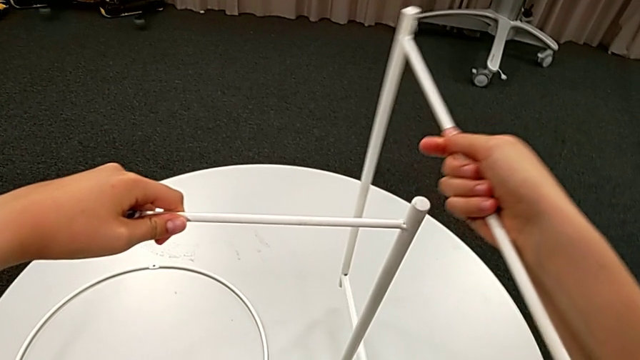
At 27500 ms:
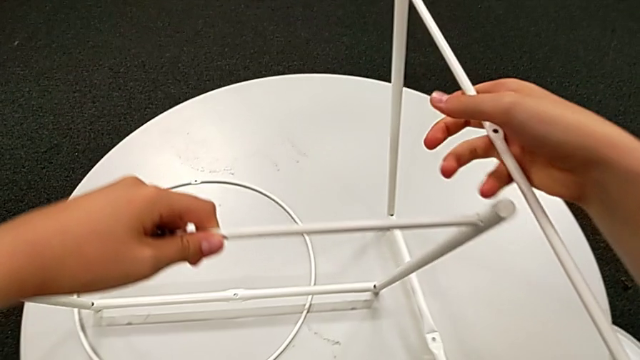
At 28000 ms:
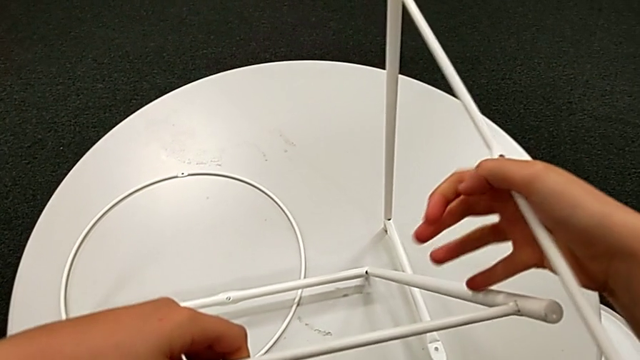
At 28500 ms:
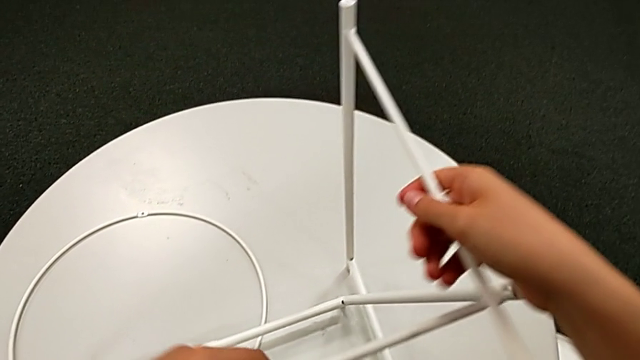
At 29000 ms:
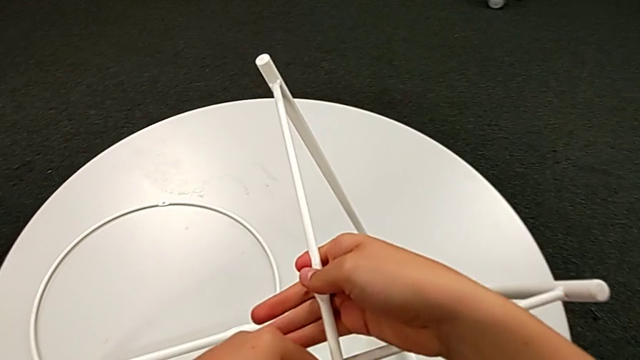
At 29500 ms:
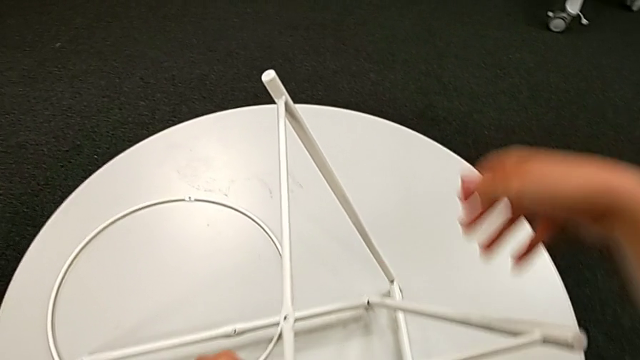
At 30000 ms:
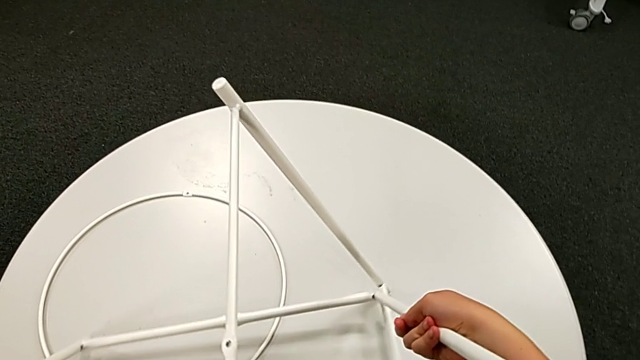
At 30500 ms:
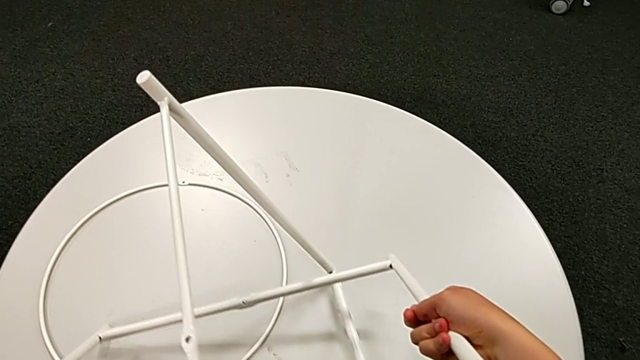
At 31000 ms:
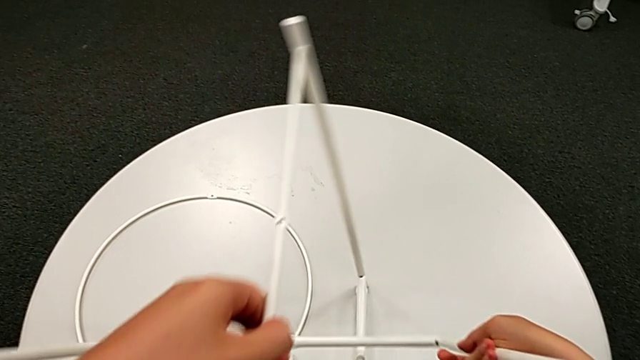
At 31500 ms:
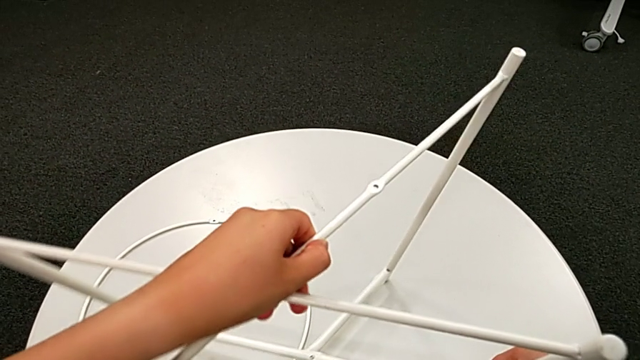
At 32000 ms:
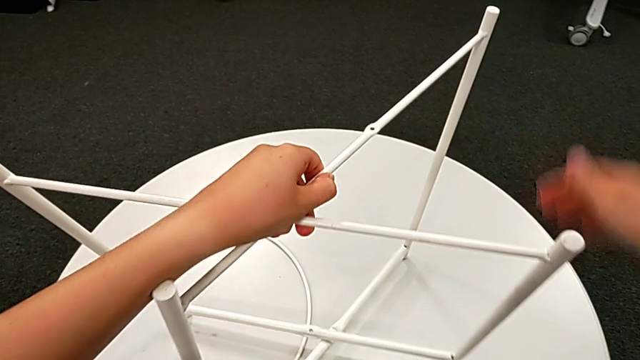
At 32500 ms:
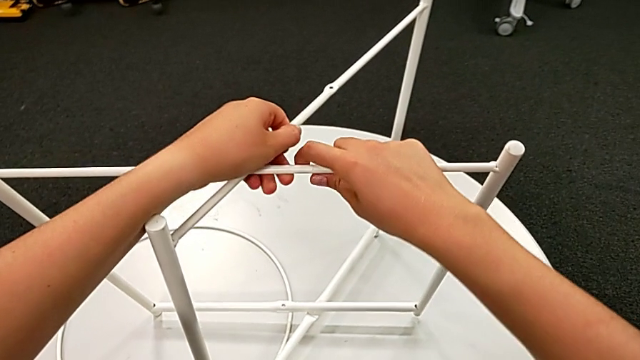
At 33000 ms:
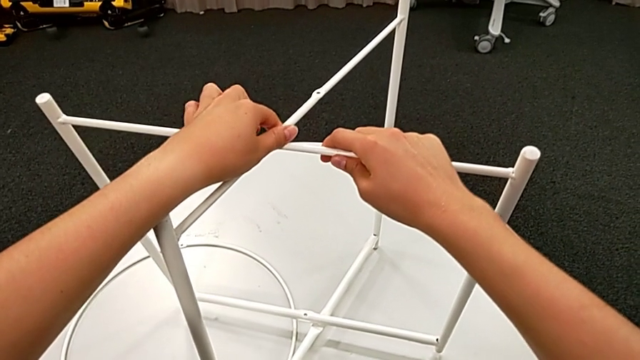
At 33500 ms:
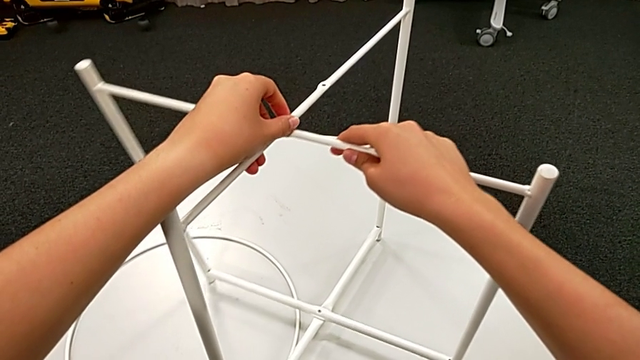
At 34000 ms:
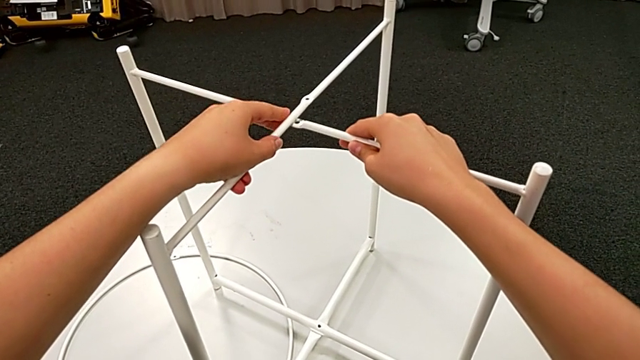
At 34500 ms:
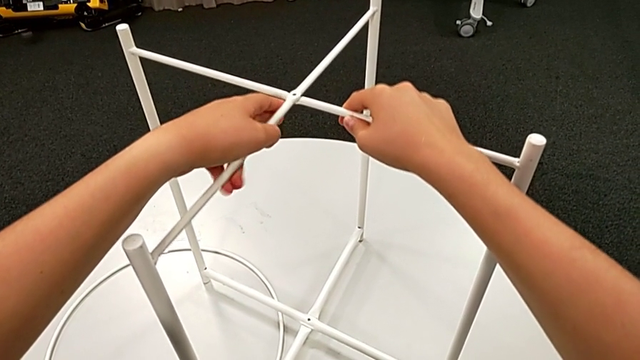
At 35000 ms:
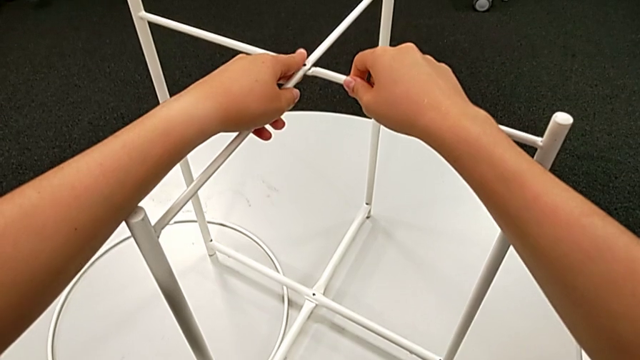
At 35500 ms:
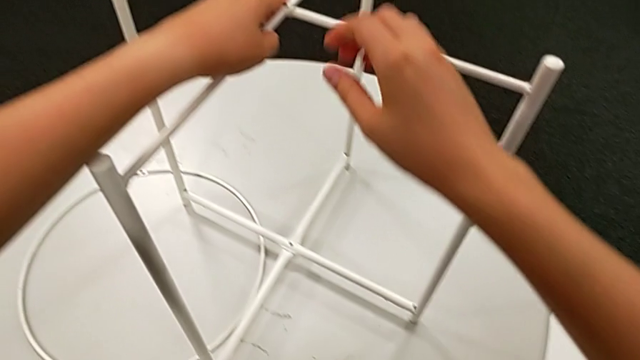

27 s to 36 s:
The camera wearer is assembling the legs of the table. They place the leg and align it twice.

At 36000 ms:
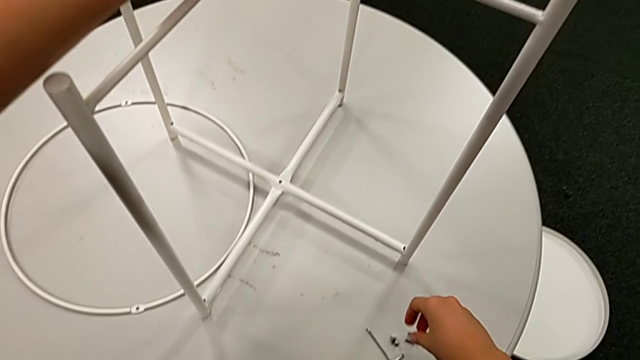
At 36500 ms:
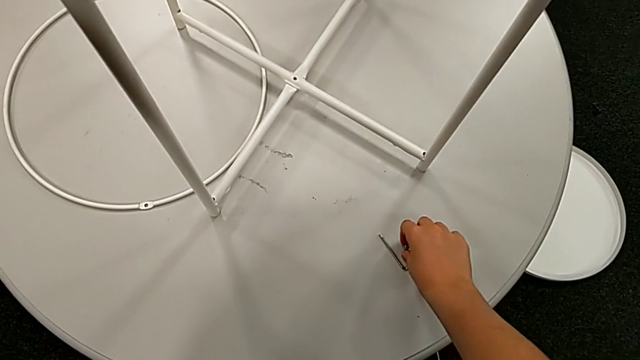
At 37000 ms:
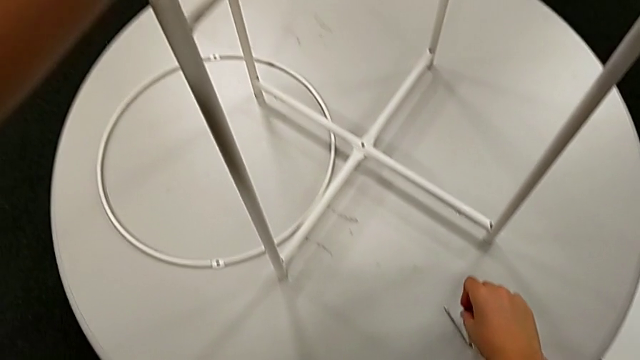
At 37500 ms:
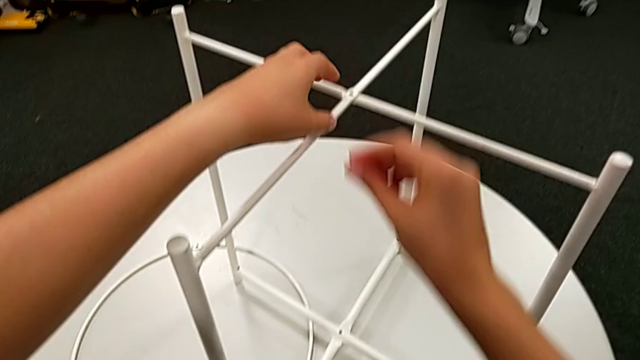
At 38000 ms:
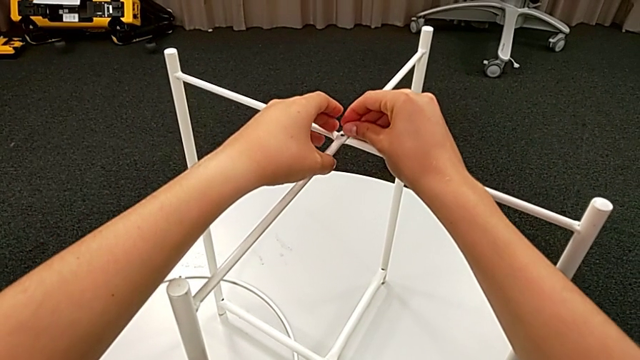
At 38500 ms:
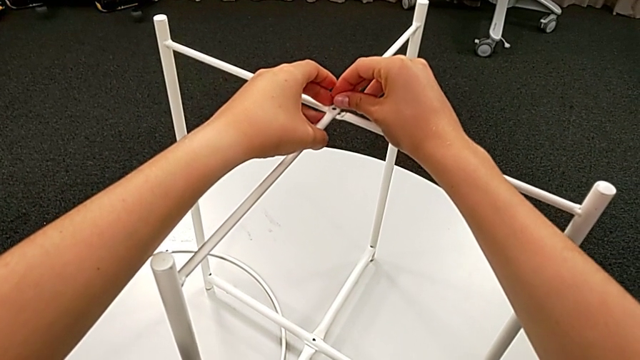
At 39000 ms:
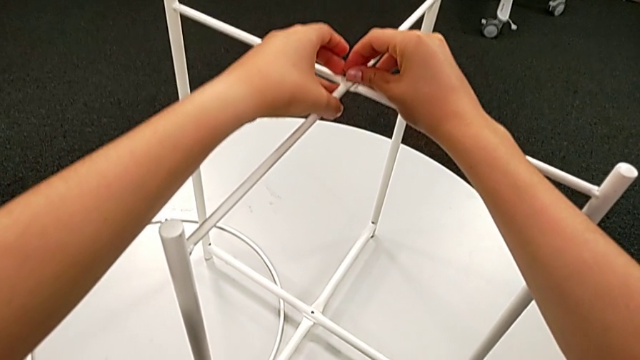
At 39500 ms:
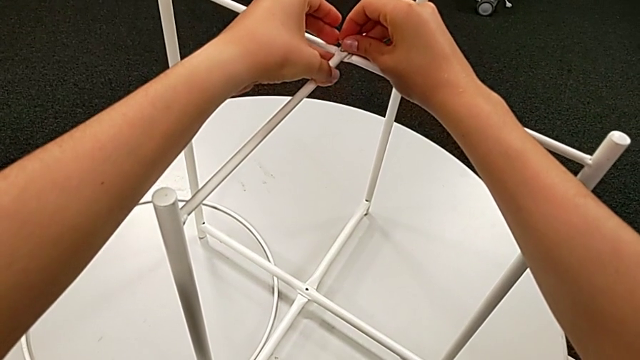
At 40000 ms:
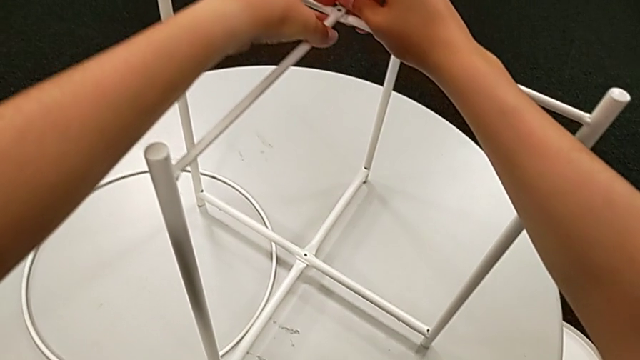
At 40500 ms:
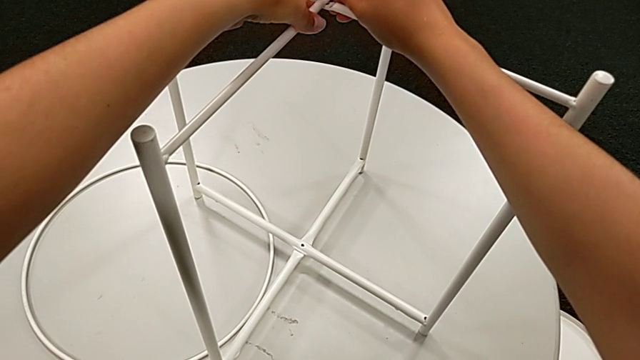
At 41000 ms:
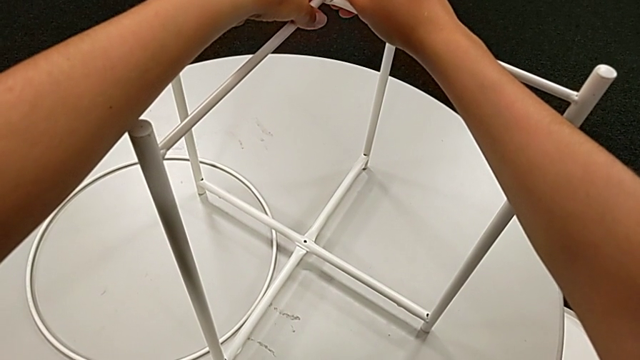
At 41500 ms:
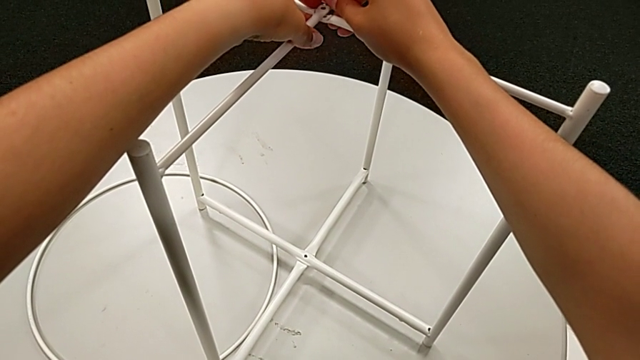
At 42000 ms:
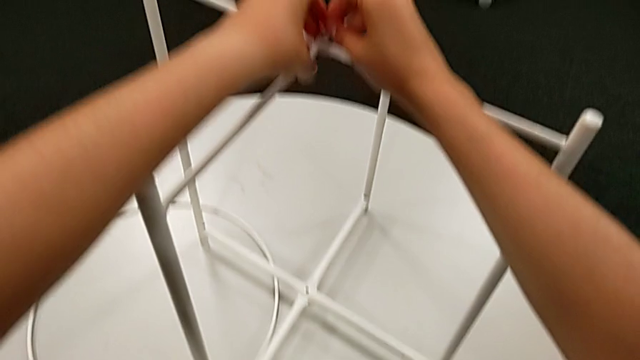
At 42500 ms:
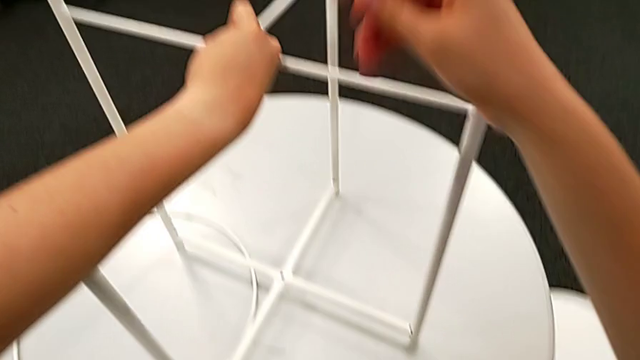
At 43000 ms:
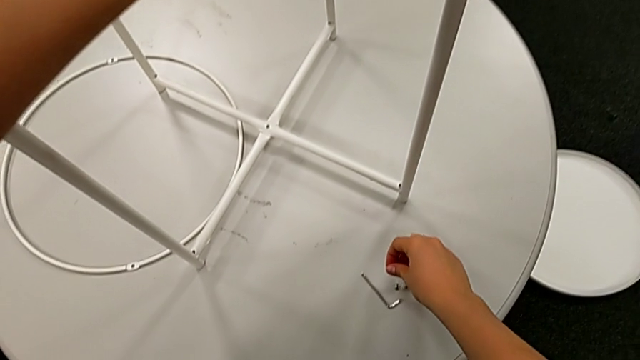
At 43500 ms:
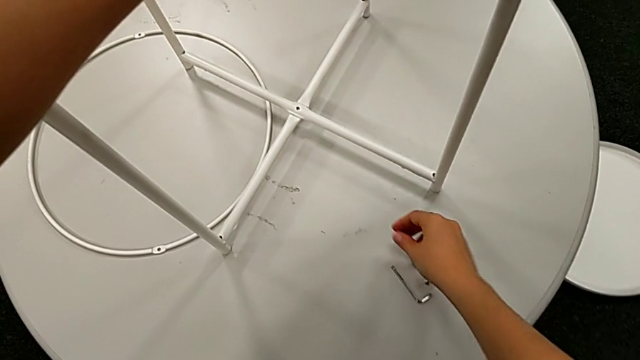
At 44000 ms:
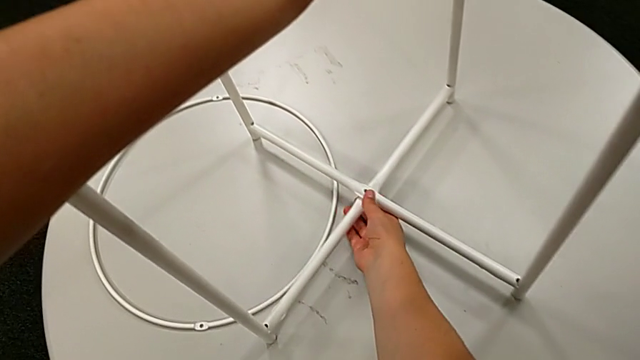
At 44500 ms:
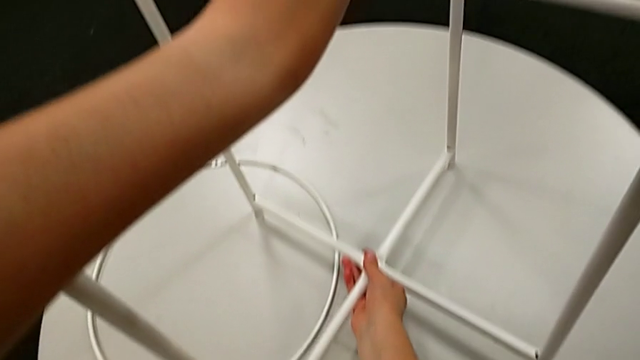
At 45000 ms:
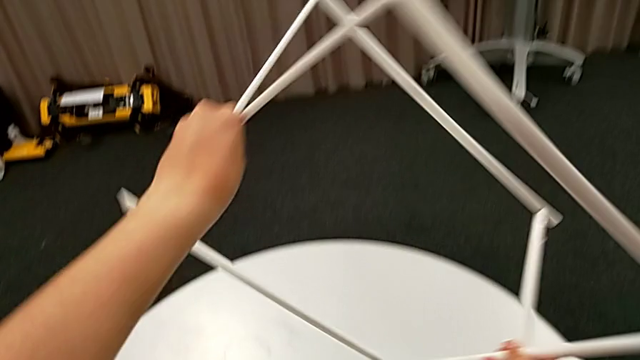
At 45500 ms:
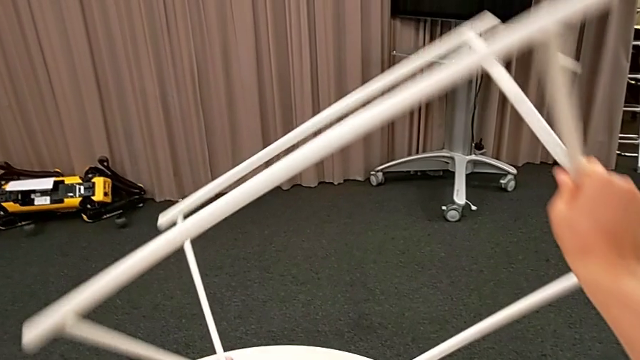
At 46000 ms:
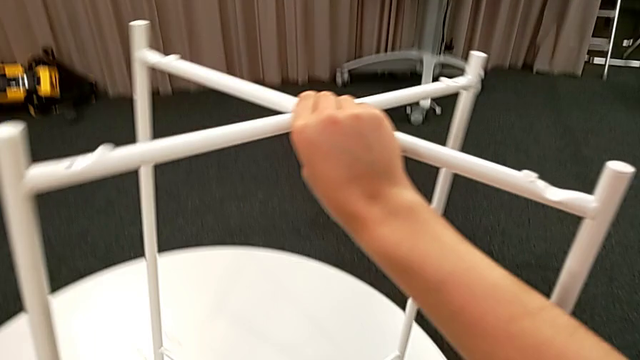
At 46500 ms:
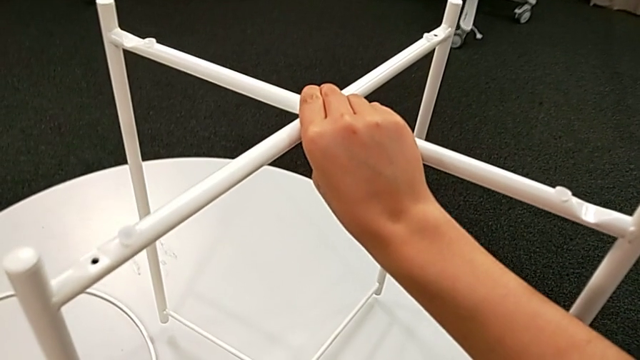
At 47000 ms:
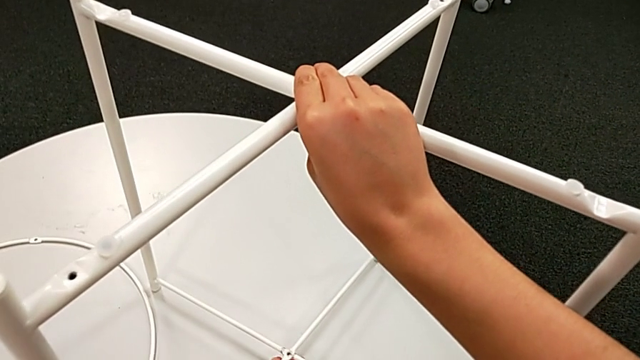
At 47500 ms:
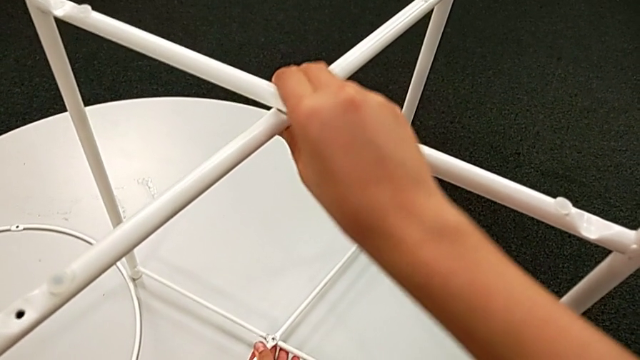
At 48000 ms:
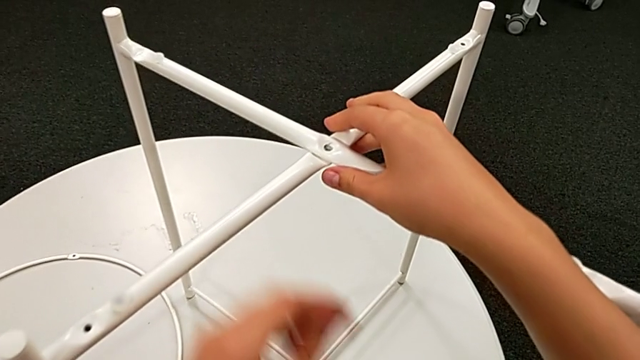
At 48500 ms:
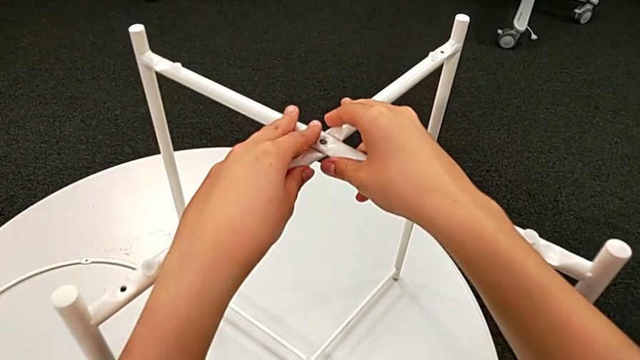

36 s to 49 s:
The camera wearer is assembling the top screw. They wrongly grab and insert the hex socket head, inspect the leg, withdraw the hex socket head, place it, rotate the leg, place it and align it.
